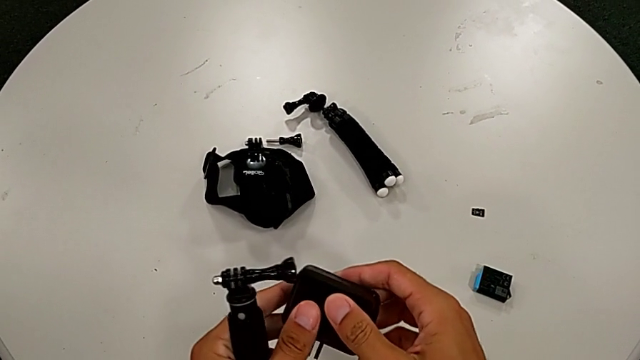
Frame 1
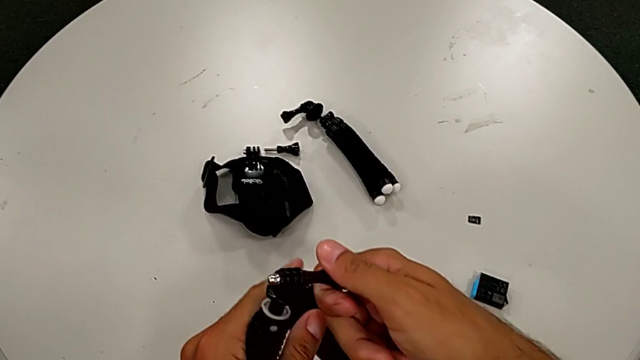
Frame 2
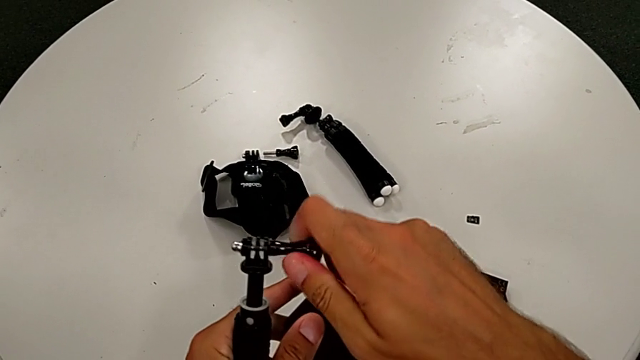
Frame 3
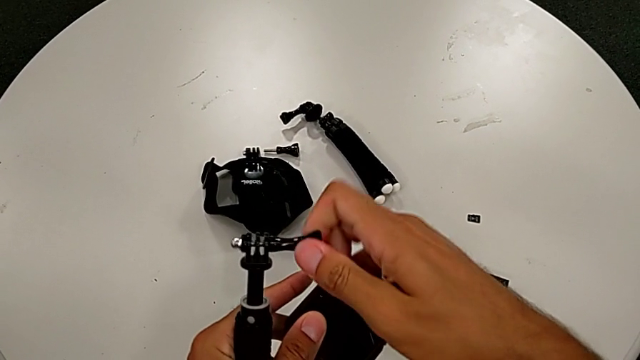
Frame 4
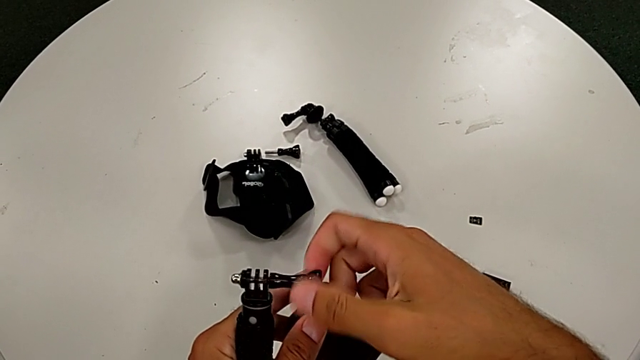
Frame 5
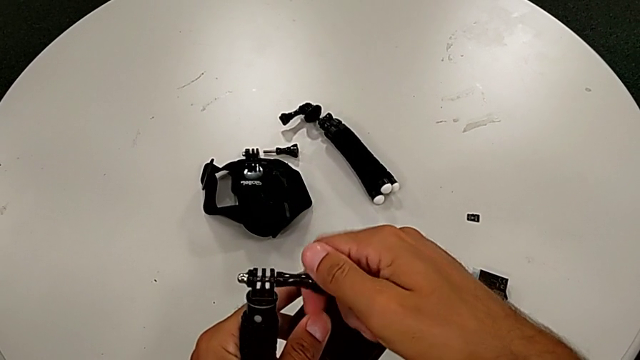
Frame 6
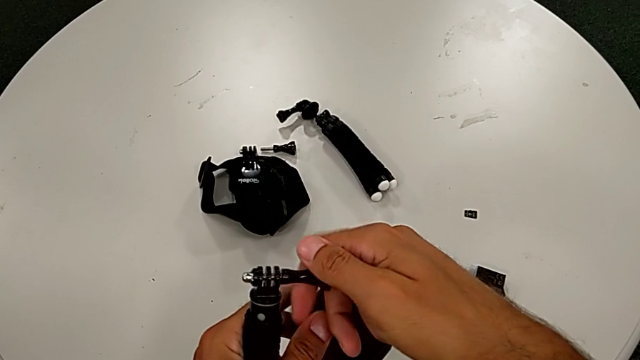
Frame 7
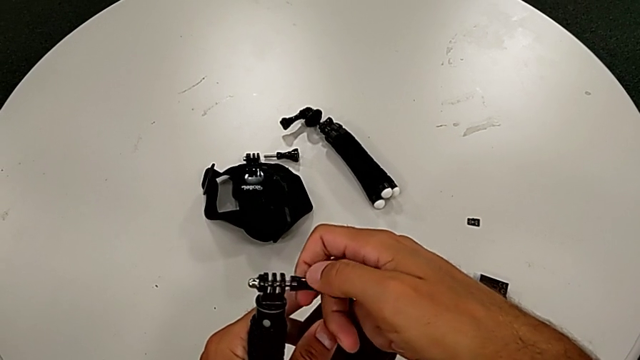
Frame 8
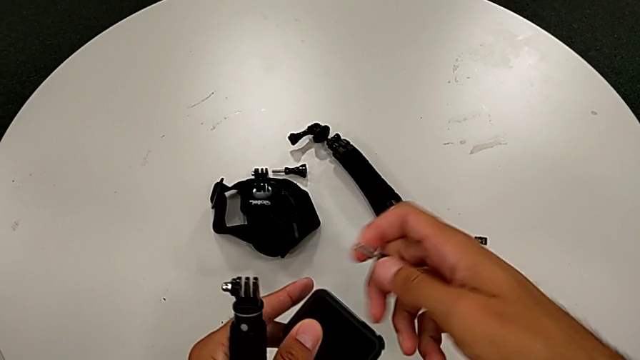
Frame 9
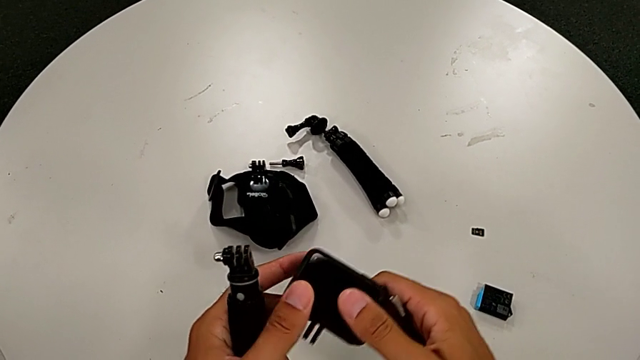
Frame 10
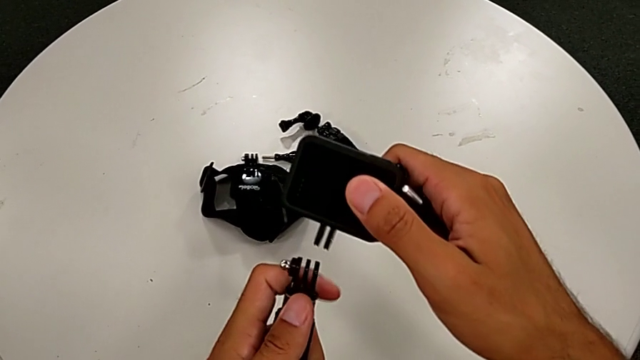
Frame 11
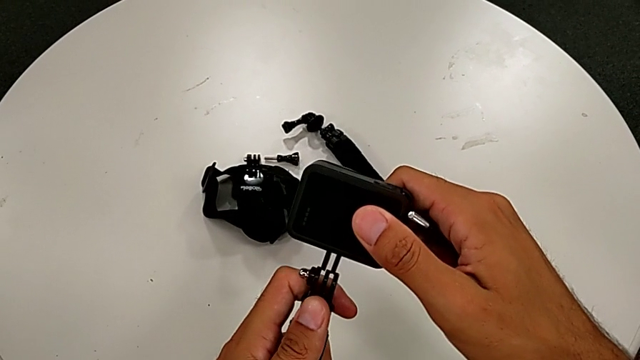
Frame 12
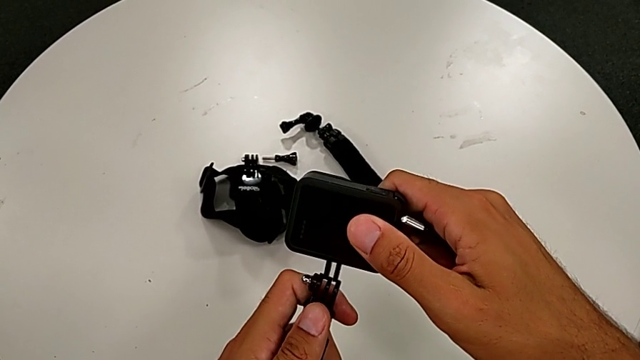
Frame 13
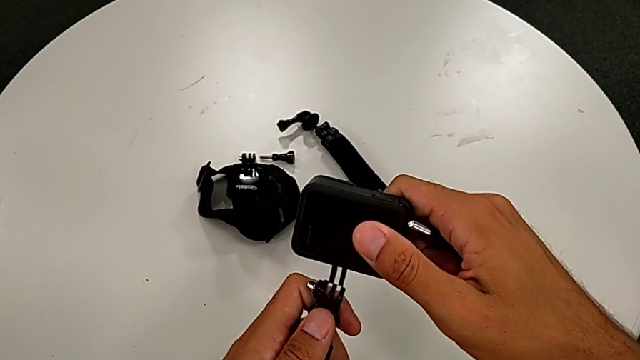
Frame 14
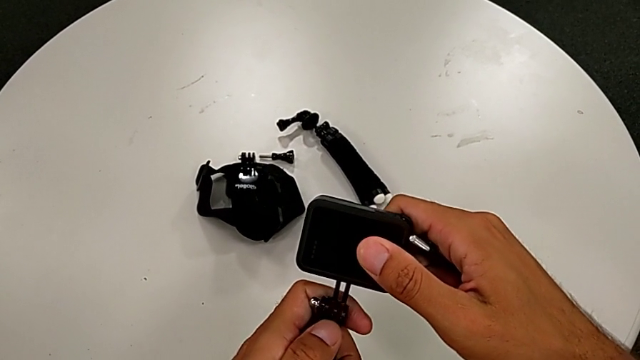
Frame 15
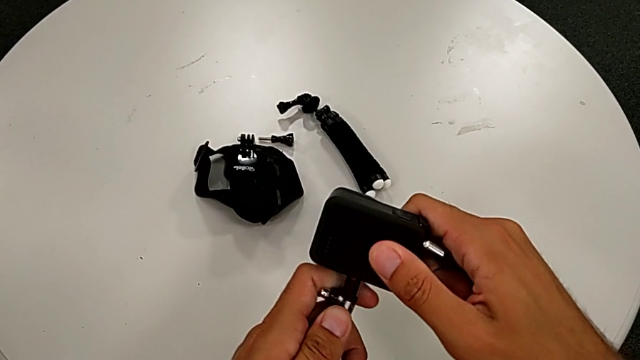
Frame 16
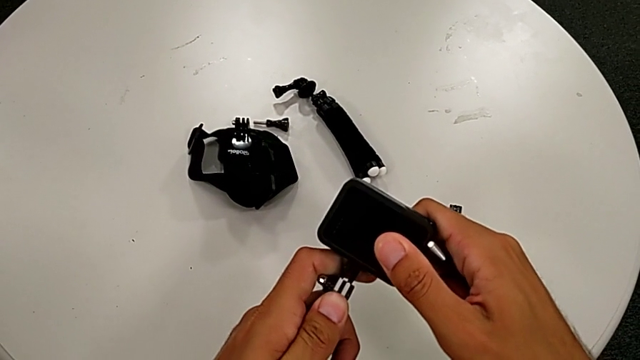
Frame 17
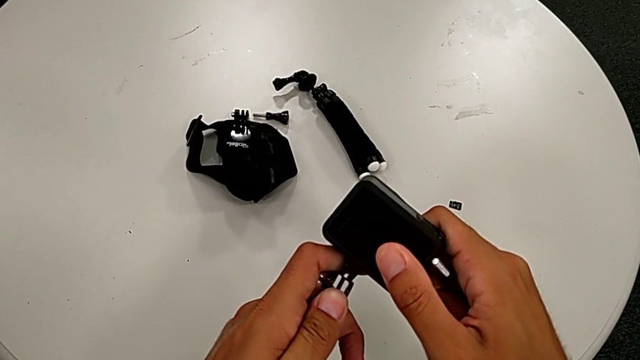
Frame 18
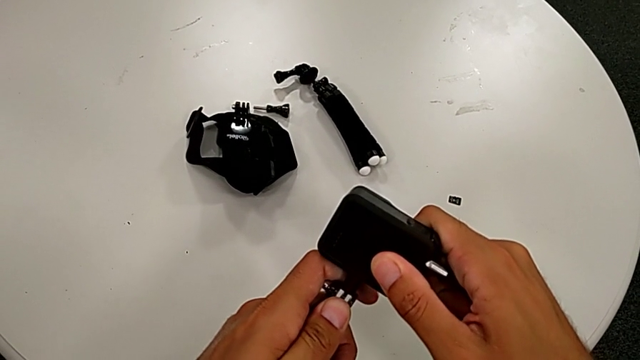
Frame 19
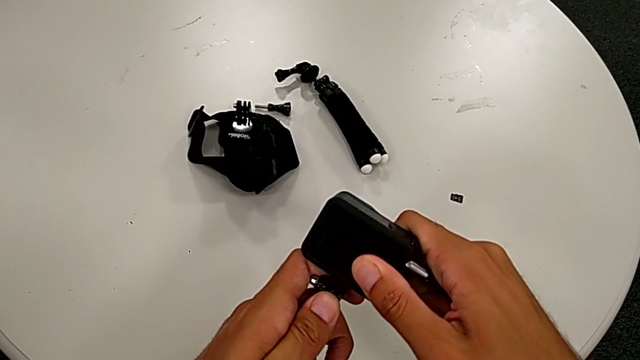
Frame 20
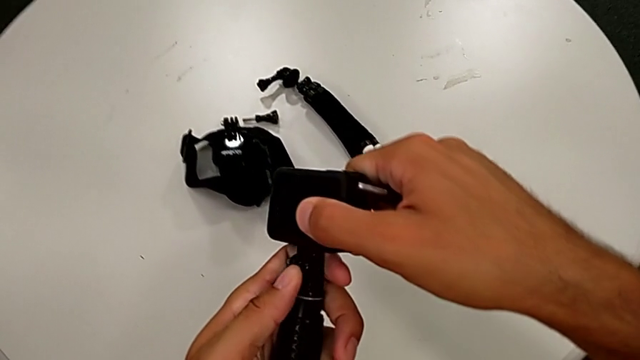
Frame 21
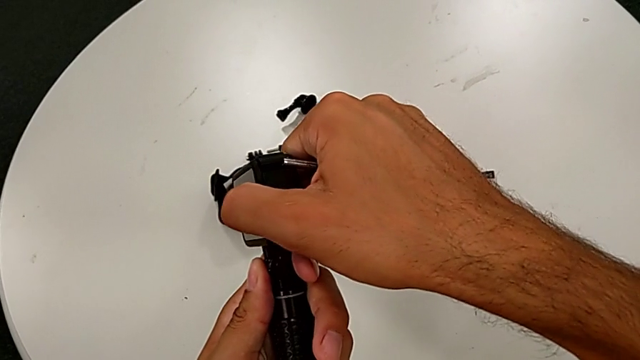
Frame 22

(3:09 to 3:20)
The camera wearer is changing the strap on the handheld grip. They unscrew the handheld grip and assemble the GoPro.

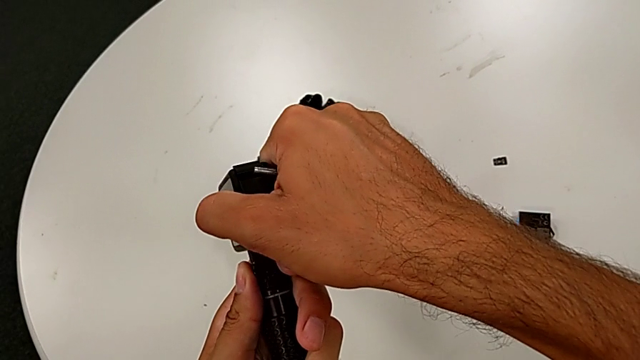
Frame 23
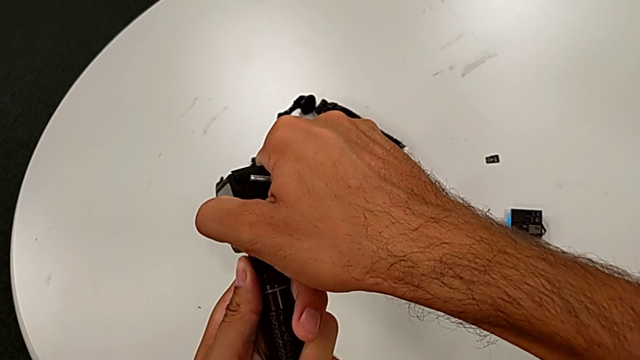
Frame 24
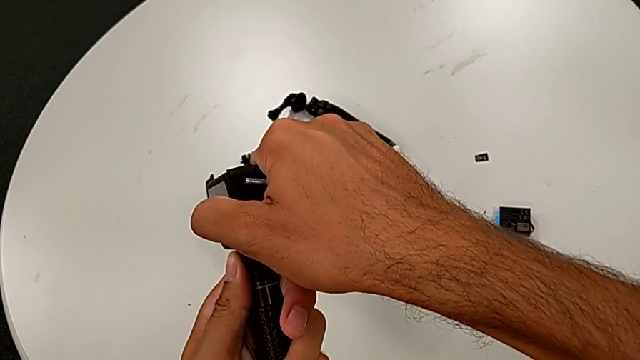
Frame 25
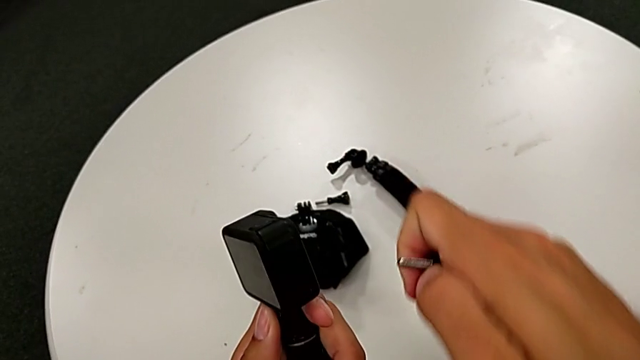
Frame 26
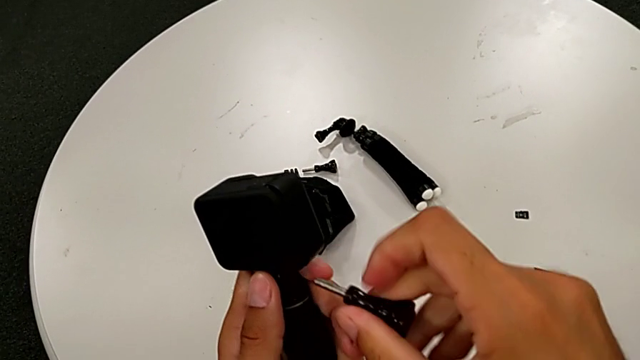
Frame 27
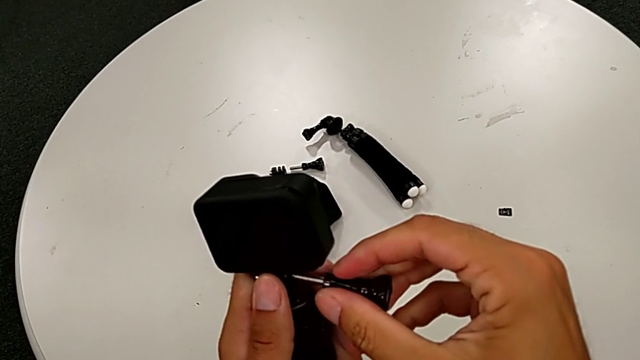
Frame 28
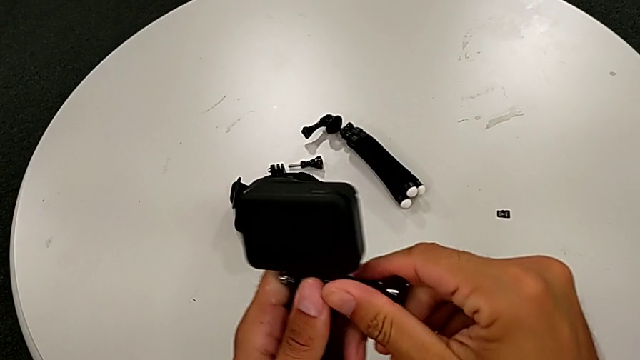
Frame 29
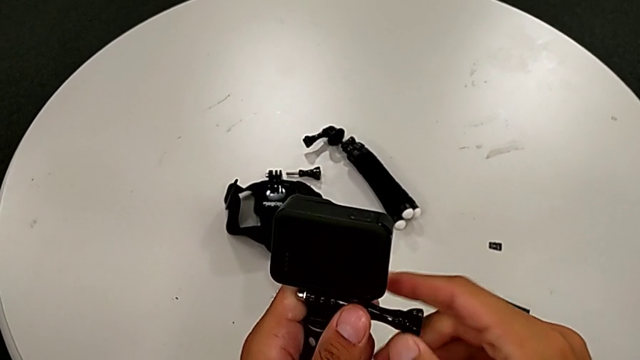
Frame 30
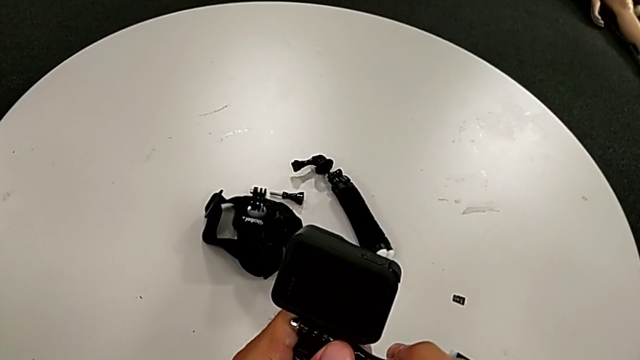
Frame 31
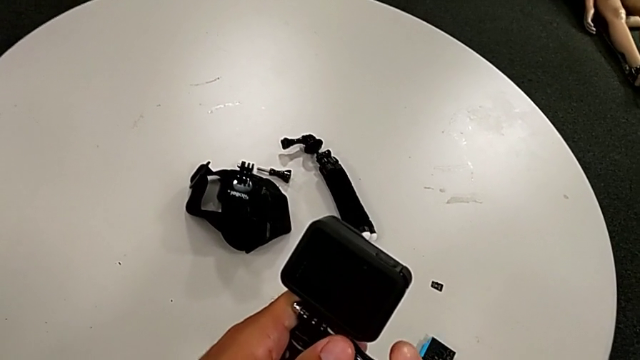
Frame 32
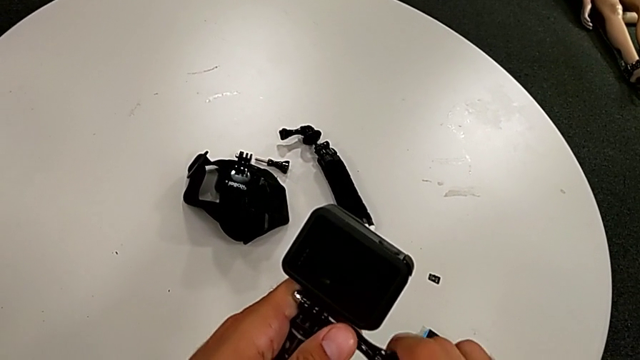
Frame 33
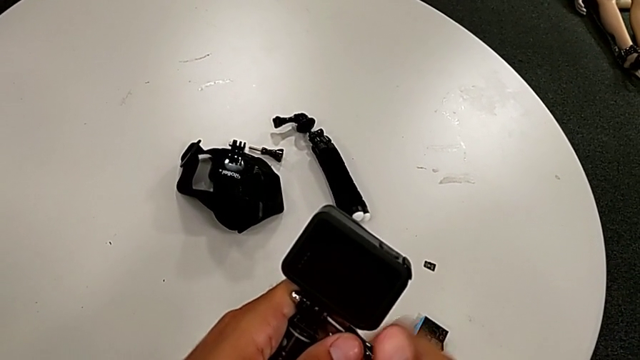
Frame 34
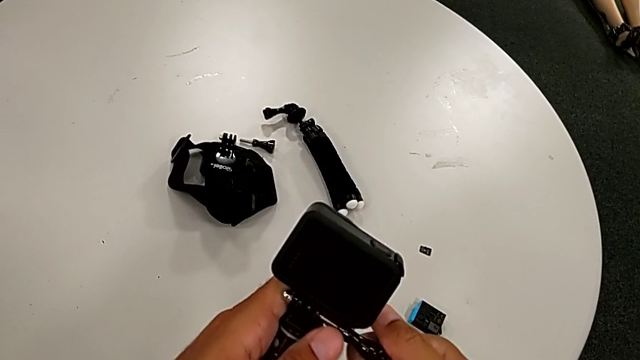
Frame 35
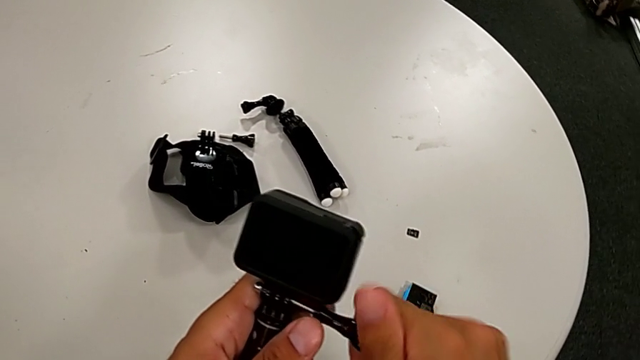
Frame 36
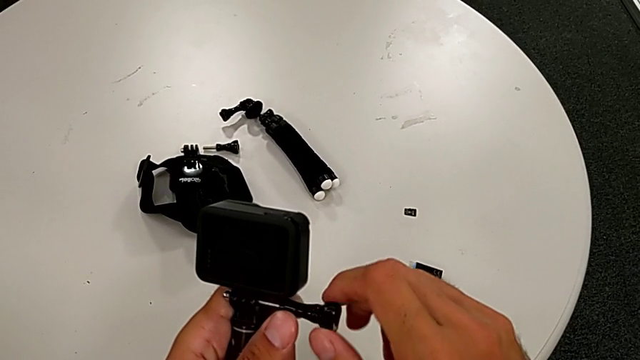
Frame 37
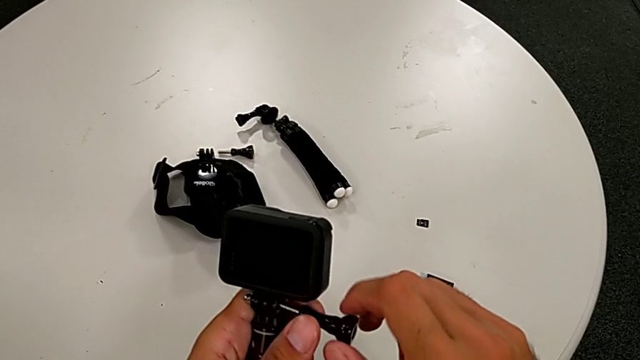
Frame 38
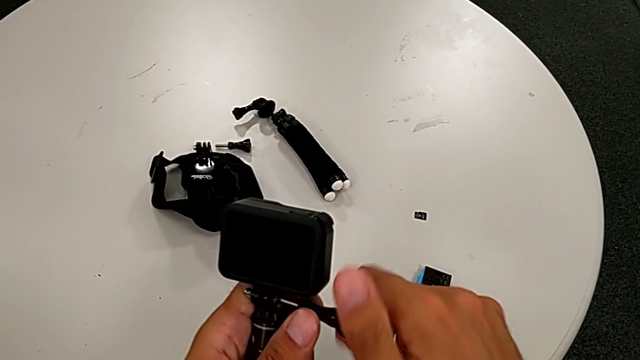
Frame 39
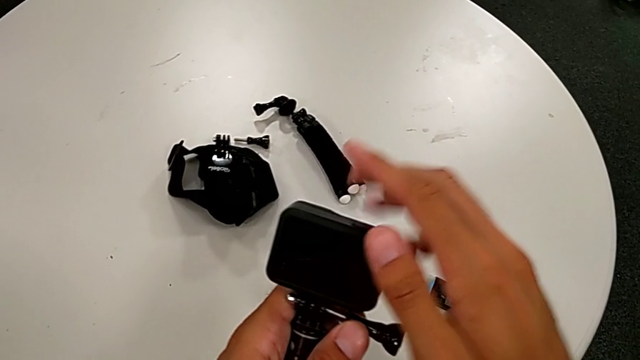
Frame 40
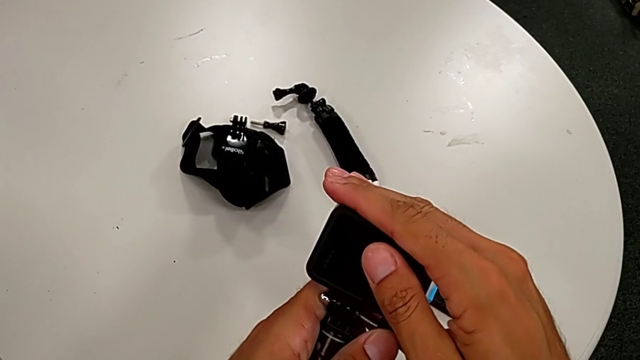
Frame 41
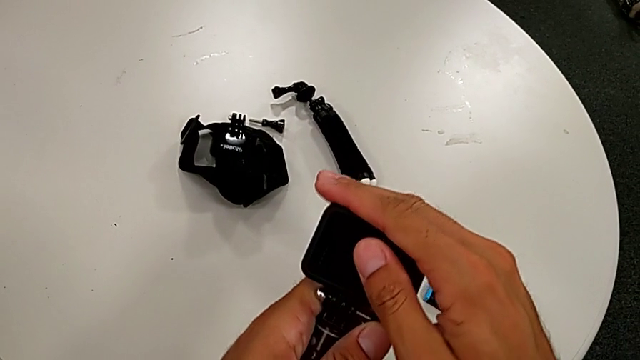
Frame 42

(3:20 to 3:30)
The camera wearer is changing the strap on the handheld grip. They screw the handheld grip and push the GoPro.
